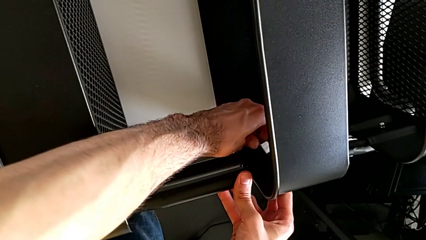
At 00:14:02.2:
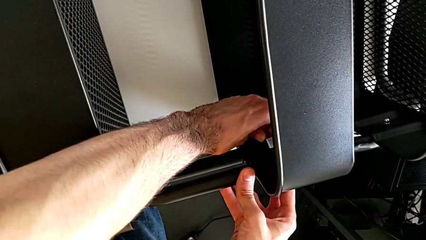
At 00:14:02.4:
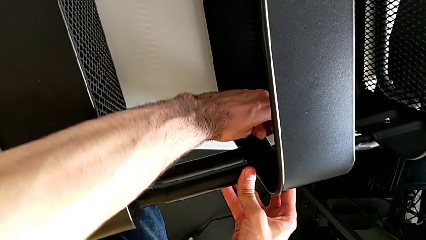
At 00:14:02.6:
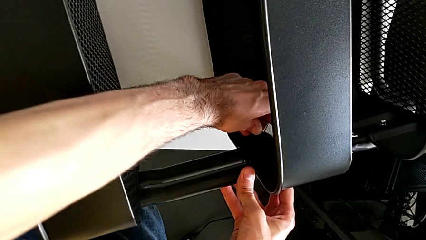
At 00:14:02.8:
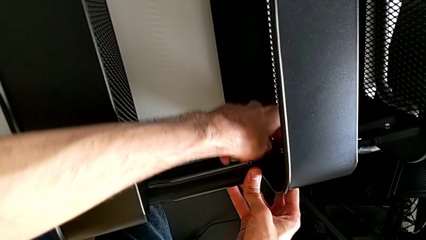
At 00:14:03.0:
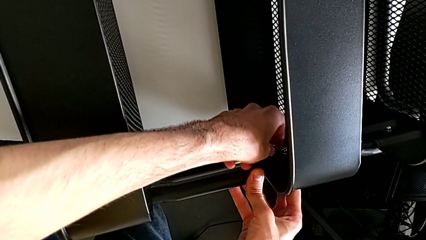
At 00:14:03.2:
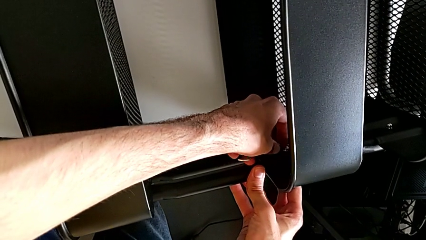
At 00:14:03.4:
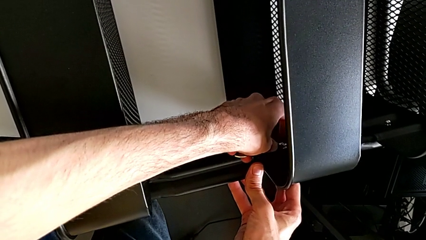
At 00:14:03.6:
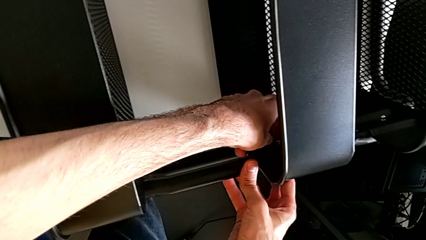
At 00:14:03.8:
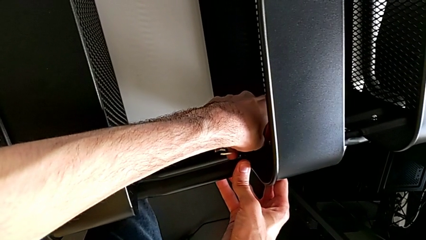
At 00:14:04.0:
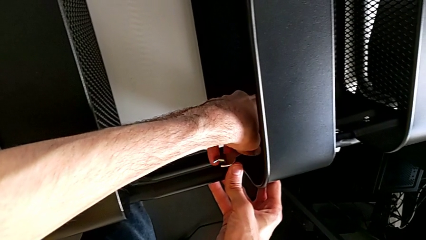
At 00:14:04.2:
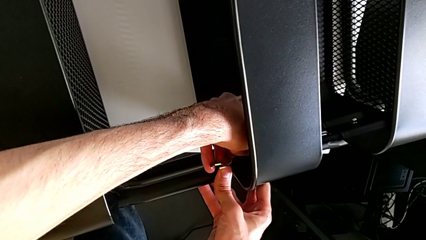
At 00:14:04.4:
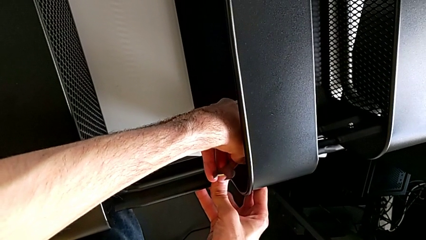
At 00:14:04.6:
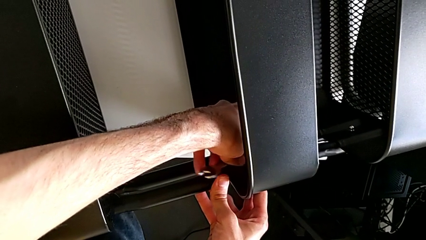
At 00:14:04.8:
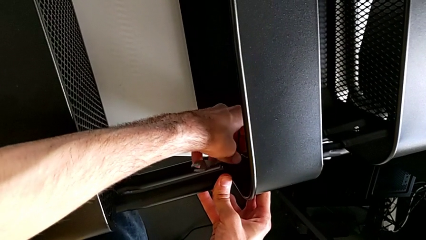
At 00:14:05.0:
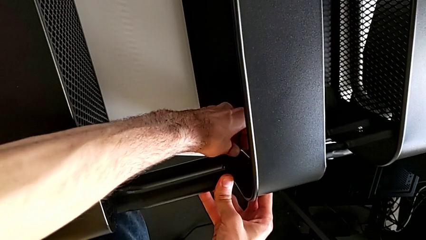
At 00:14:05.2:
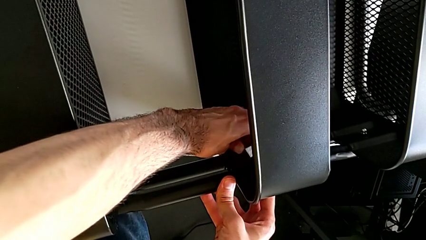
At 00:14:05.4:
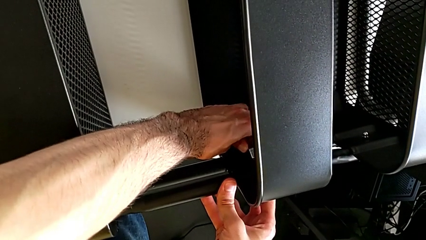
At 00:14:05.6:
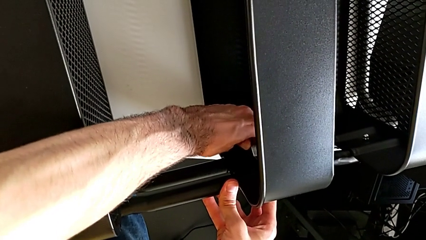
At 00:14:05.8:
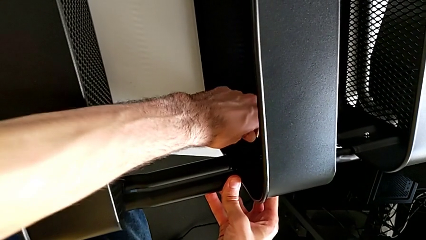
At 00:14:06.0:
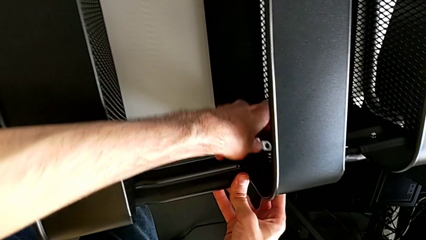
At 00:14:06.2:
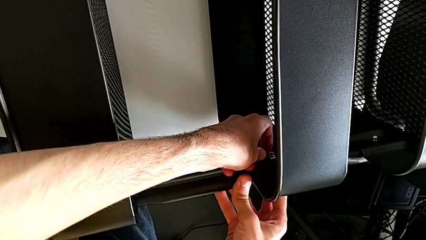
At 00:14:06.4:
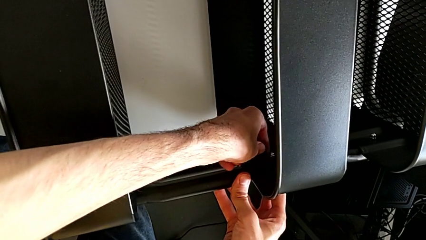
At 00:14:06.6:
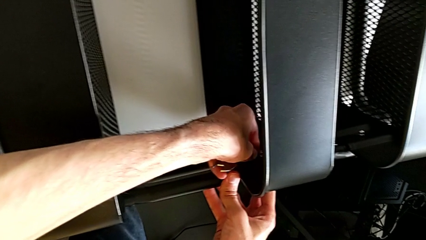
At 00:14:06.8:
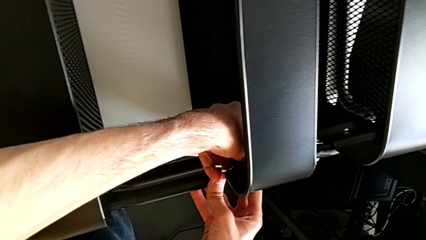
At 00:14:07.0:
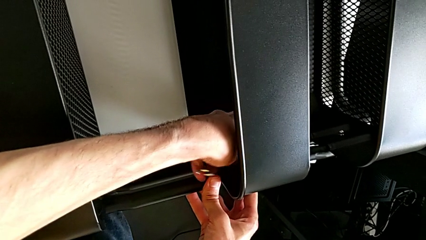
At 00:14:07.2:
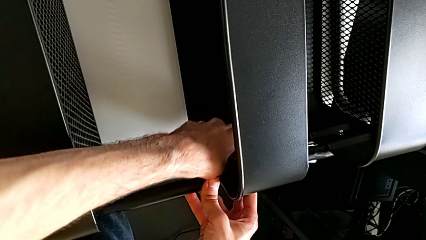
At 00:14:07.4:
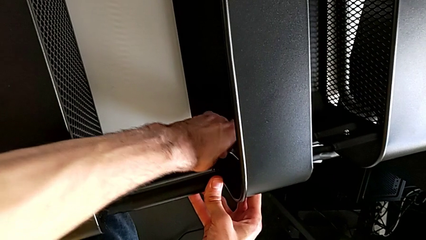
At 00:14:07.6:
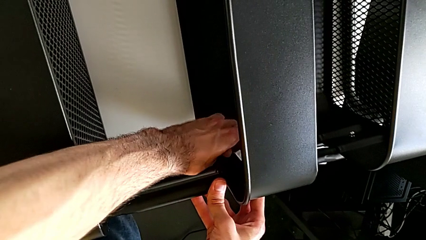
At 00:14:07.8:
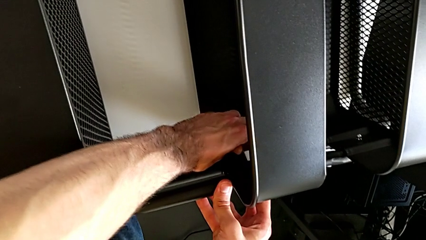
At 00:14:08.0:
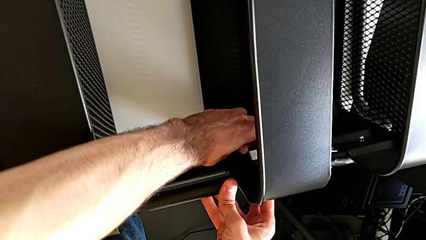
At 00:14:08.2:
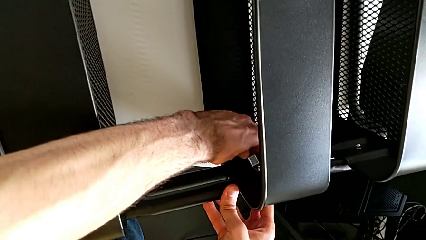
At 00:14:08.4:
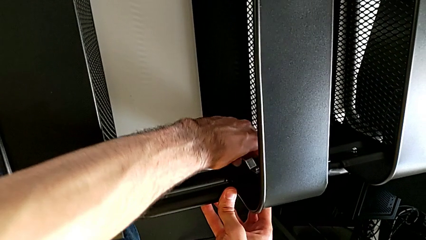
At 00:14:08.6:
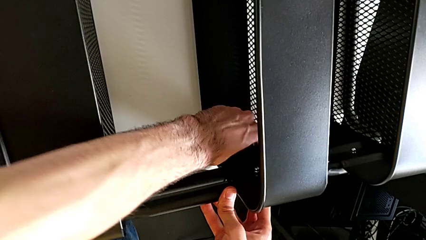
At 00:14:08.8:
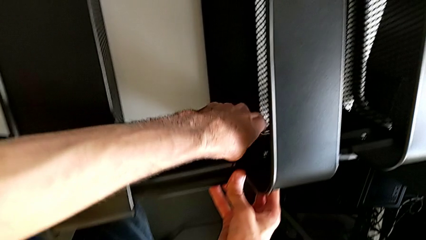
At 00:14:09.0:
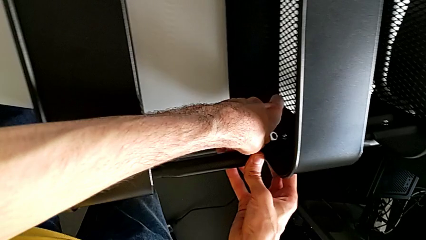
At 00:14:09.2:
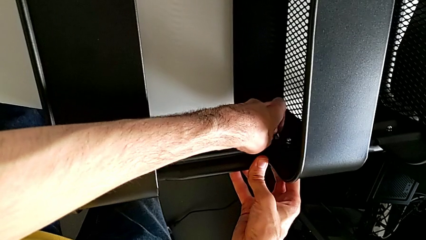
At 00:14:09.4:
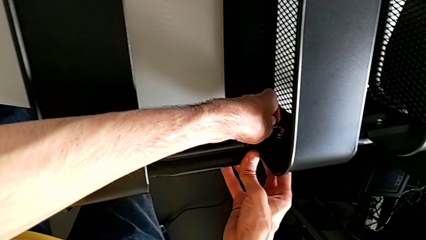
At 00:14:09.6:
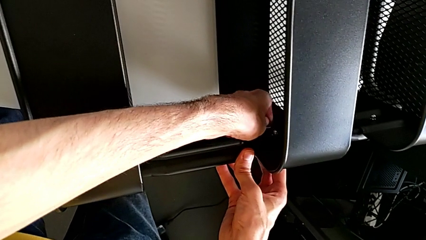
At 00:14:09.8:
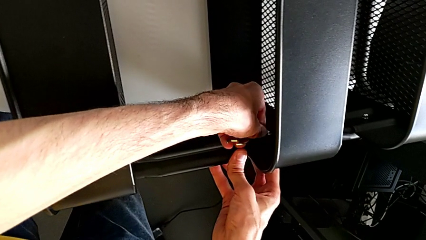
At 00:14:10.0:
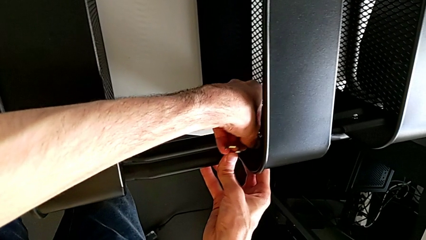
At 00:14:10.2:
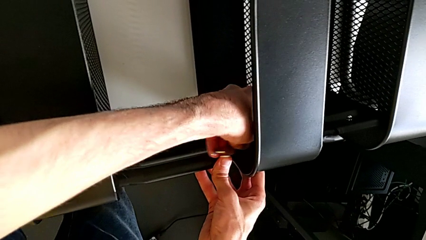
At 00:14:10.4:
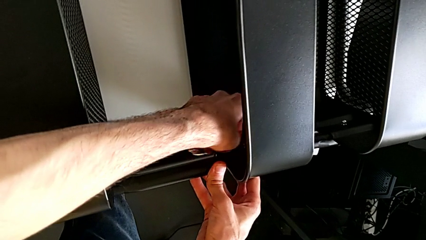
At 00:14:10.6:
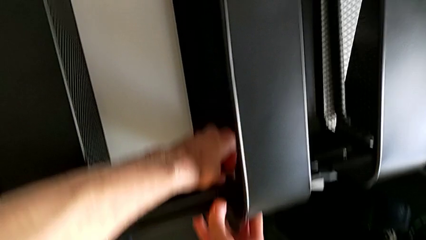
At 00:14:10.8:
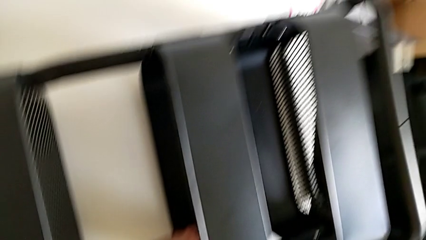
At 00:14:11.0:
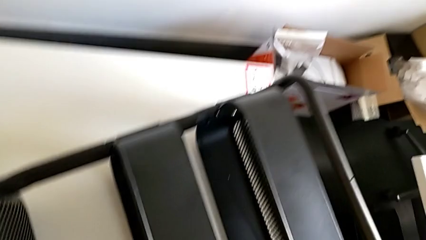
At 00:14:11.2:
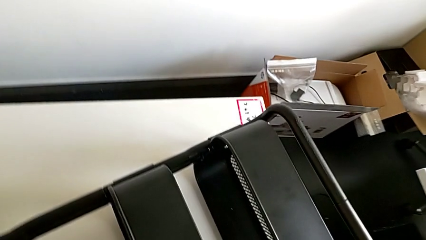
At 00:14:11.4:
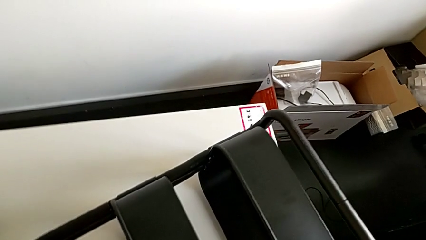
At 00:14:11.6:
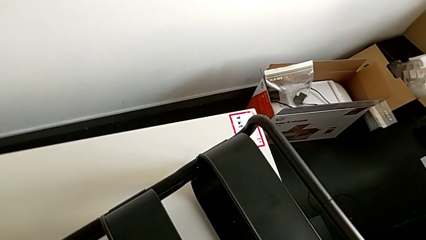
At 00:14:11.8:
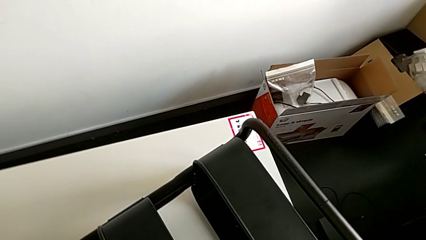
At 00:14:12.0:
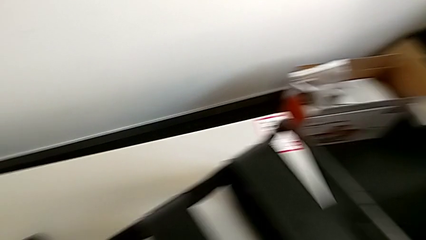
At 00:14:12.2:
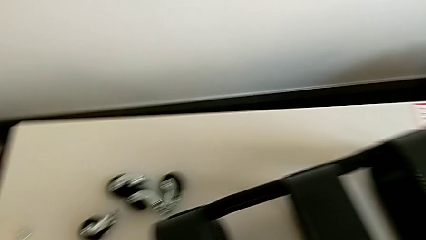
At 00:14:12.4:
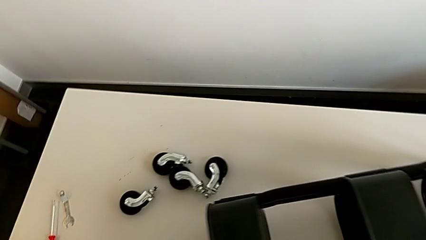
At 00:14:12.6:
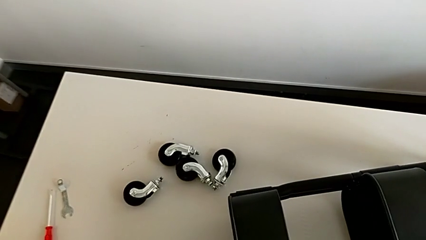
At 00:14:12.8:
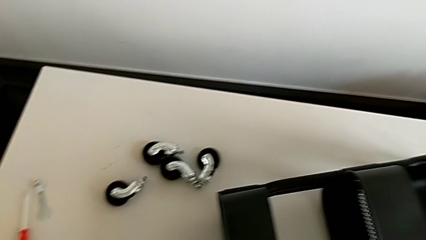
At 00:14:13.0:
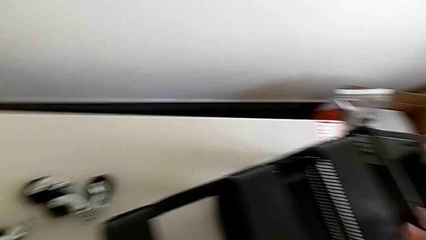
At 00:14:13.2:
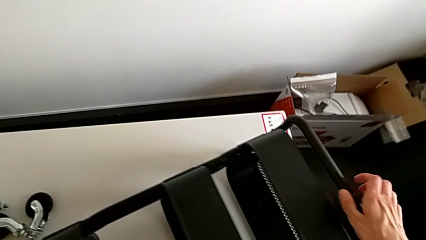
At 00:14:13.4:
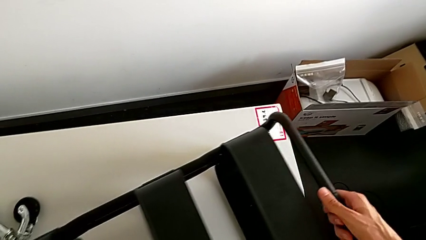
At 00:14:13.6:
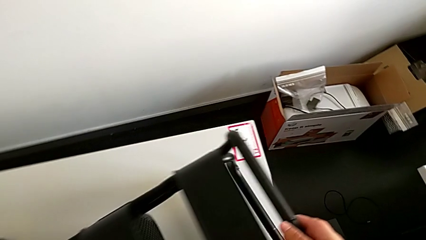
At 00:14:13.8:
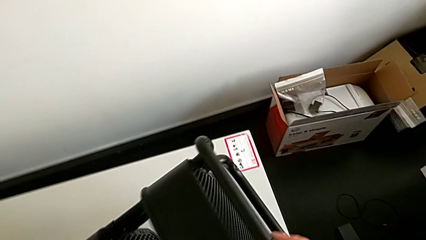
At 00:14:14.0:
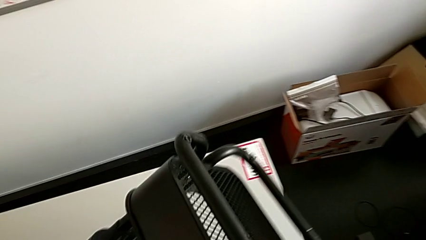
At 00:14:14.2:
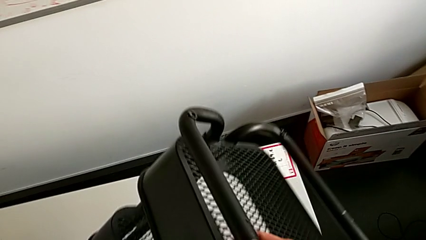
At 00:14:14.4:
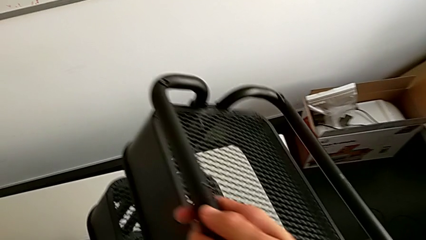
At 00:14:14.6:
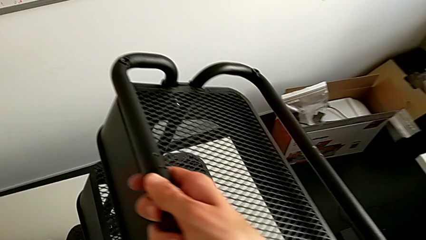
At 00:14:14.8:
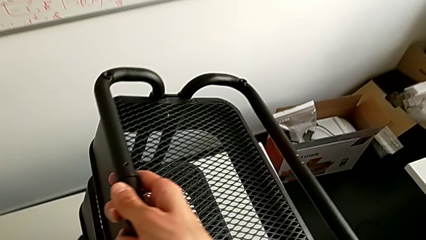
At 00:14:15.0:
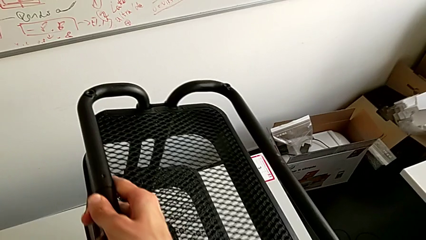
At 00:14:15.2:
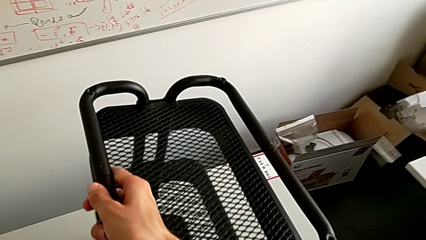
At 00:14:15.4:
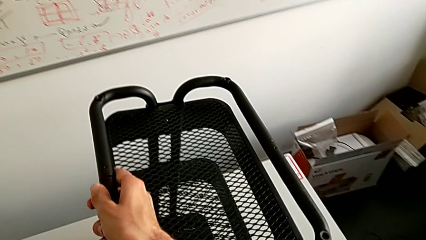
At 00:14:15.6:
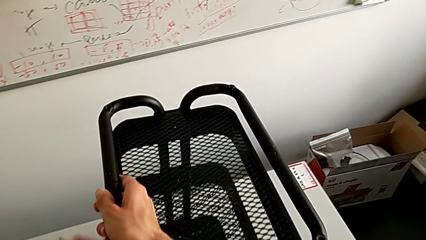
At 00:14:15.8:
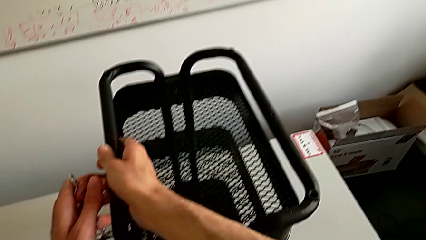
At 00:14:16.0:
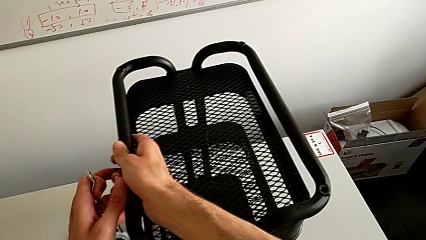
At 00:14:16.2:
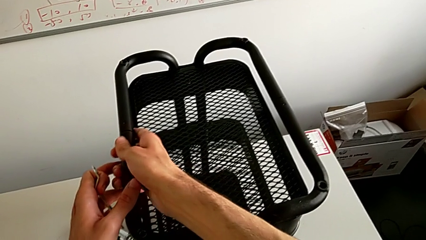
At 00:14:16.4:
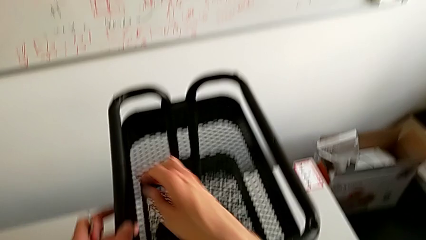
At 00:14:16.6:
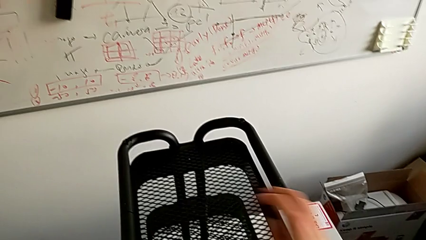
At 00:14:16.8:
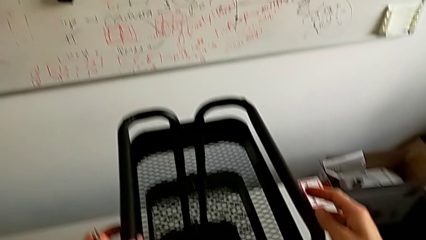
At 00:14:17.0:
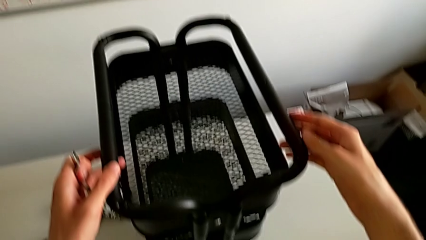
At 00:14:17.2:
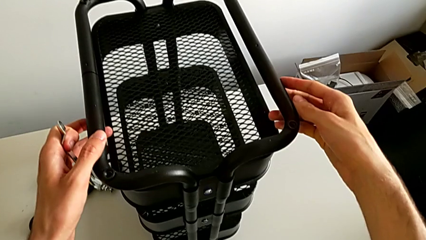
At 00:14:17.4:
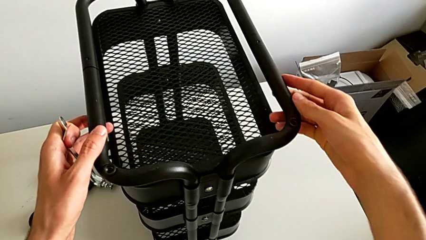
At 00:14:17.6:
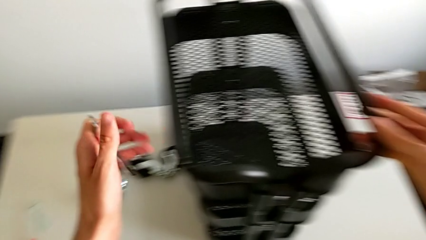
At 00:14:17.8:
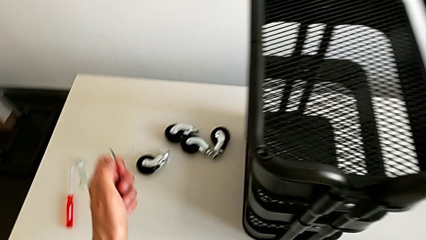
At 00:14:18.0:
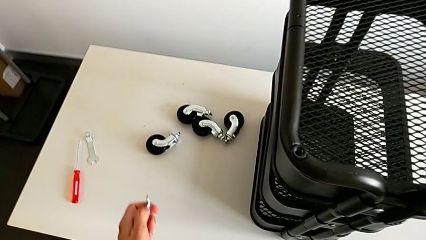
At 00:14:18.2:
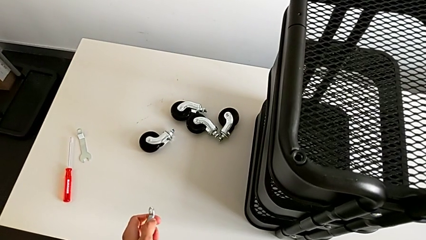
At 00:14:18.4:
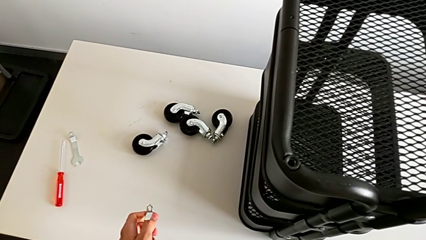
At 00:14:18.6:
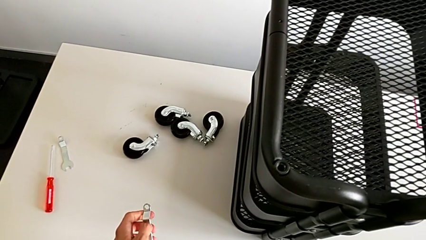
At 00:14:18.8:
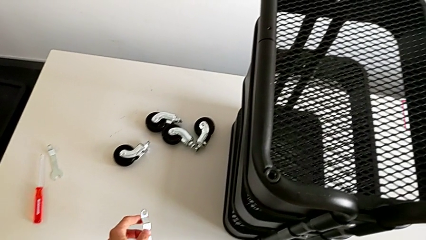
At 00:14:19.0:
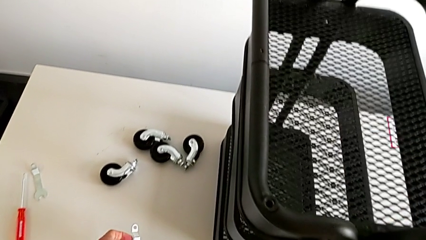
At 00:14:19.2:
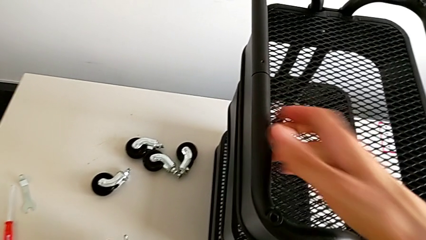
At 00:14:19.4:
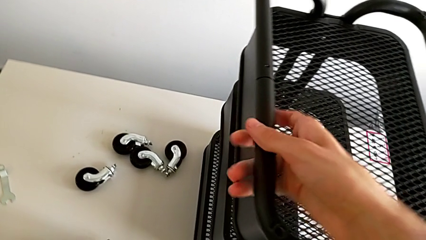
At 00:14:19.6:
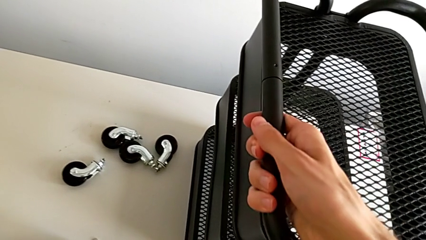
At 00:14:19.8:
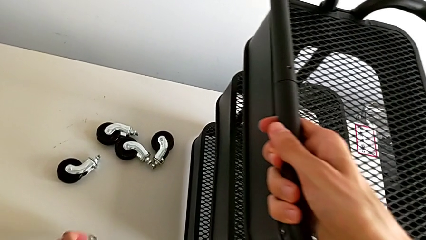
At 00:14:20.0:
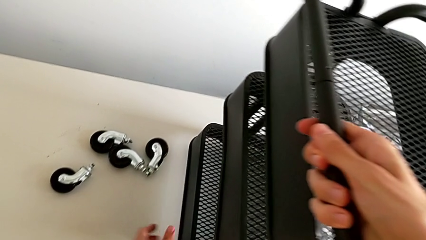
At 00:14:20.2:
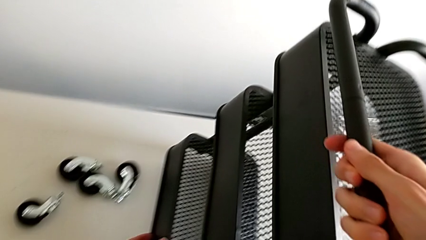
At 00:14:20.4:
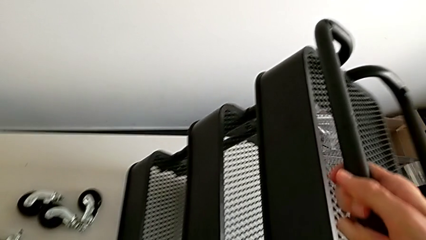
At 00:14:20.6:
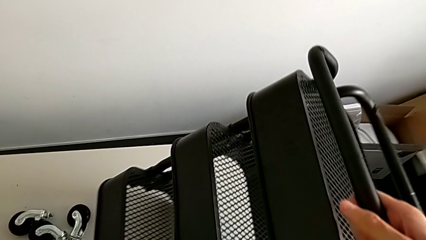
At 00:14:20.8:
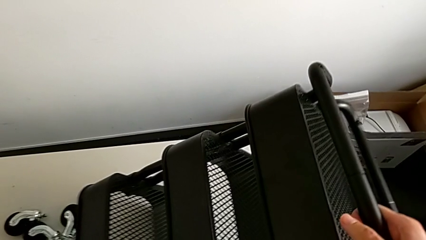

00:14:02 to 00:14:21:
The camera wearer is mounting the middlebox. They wrongly rotate the utility cart.
